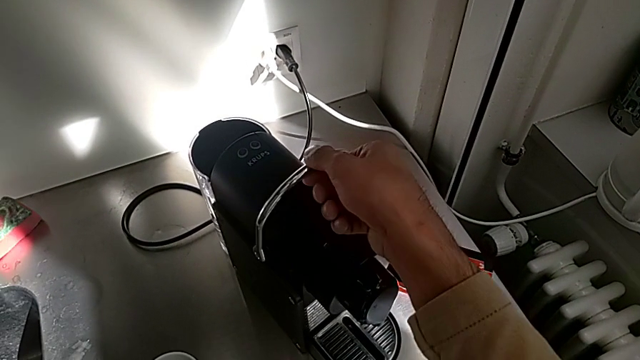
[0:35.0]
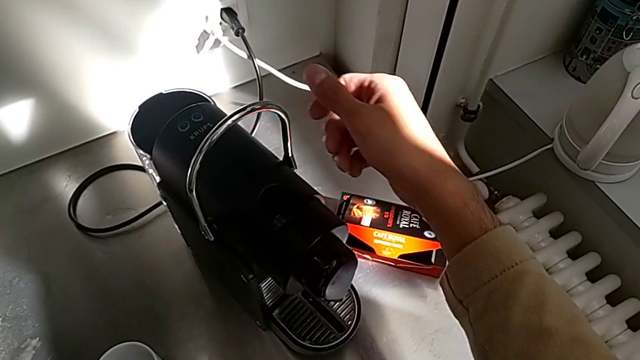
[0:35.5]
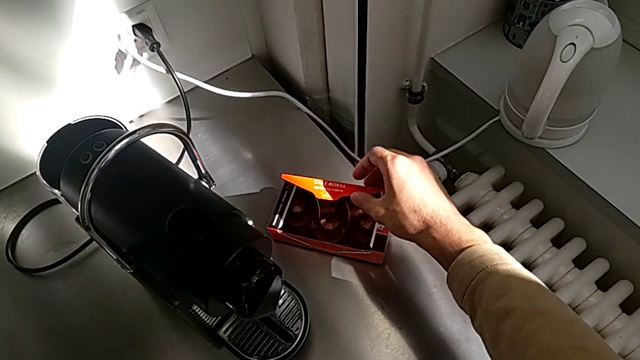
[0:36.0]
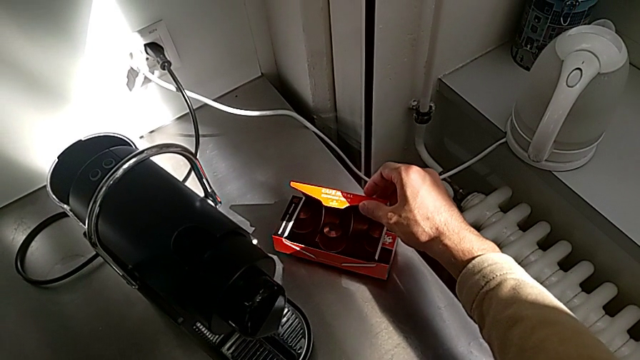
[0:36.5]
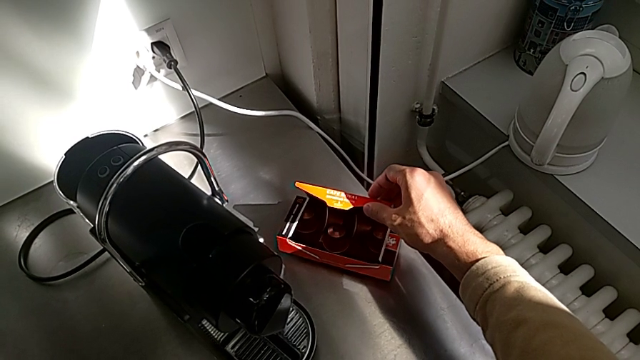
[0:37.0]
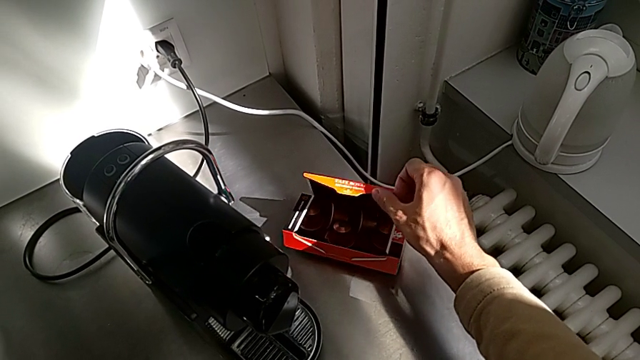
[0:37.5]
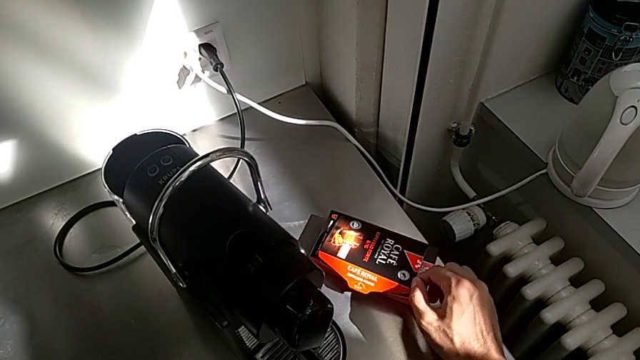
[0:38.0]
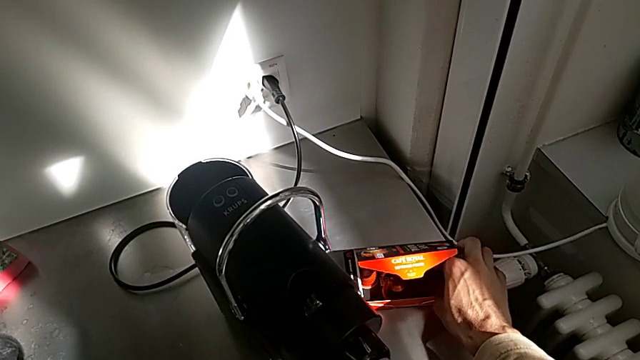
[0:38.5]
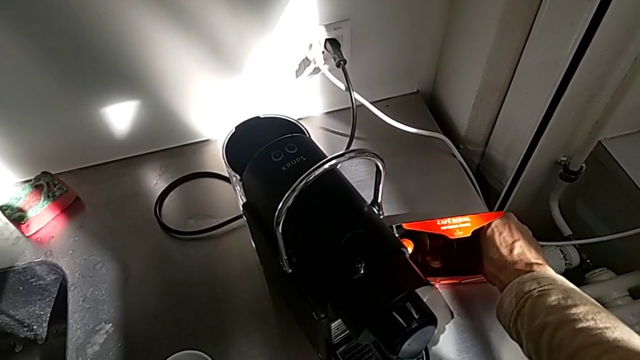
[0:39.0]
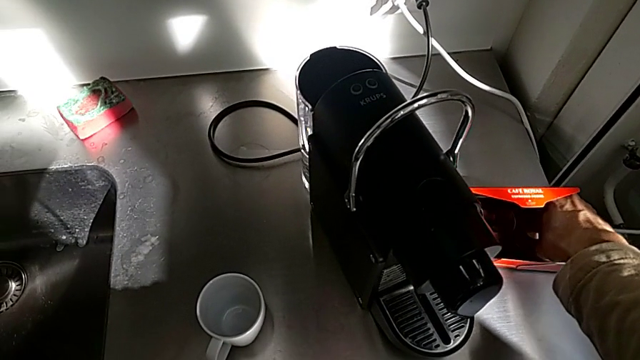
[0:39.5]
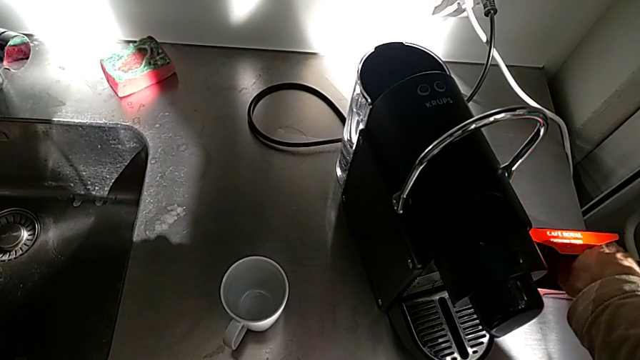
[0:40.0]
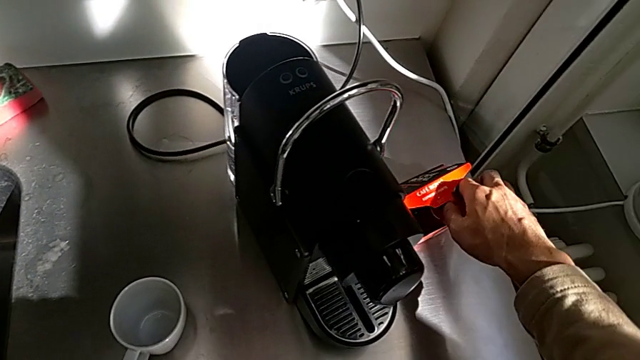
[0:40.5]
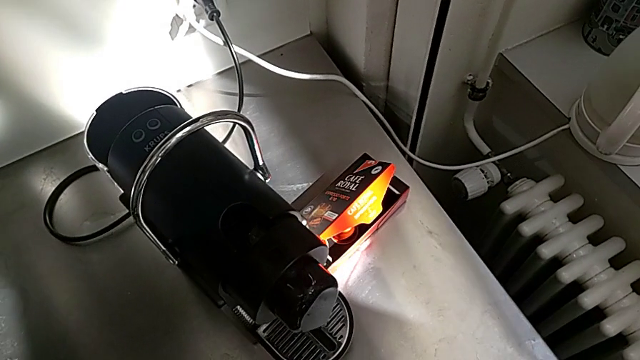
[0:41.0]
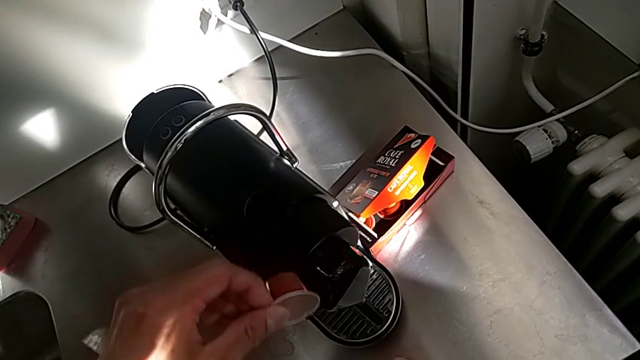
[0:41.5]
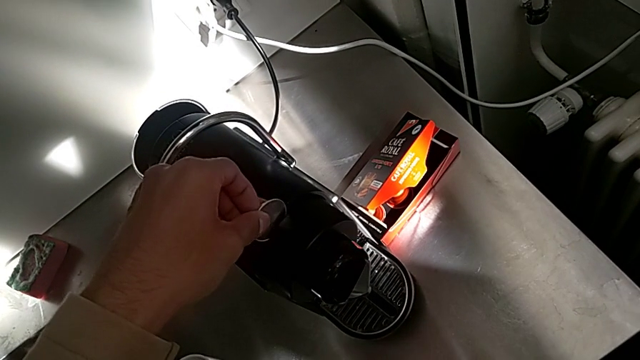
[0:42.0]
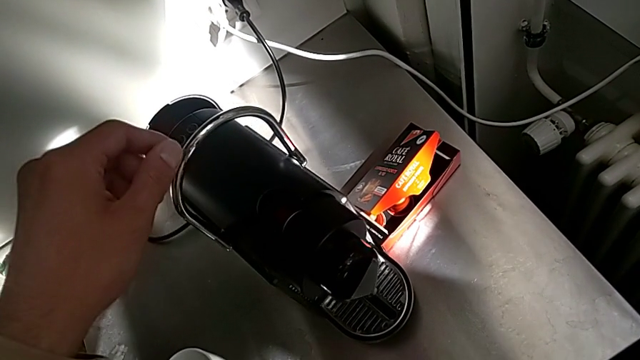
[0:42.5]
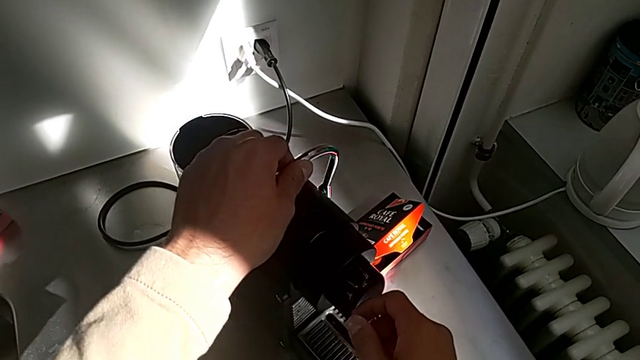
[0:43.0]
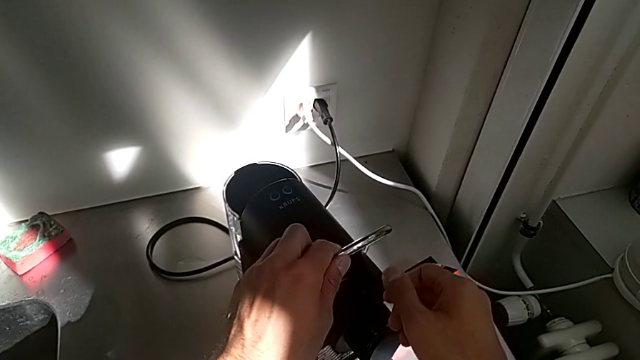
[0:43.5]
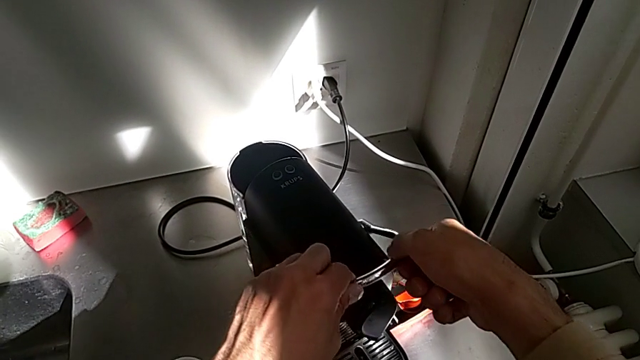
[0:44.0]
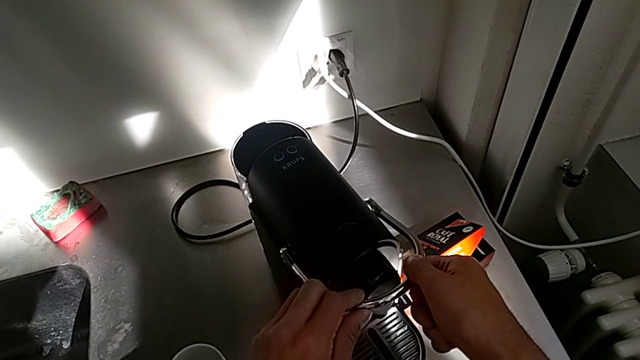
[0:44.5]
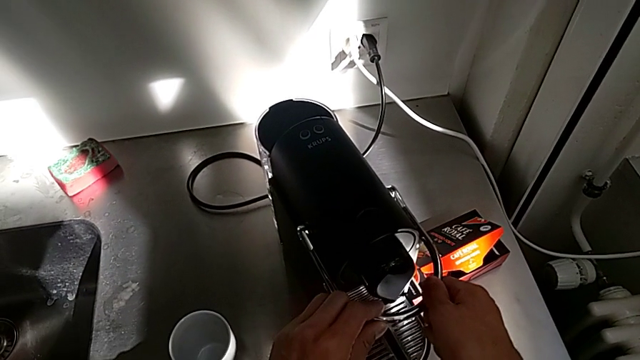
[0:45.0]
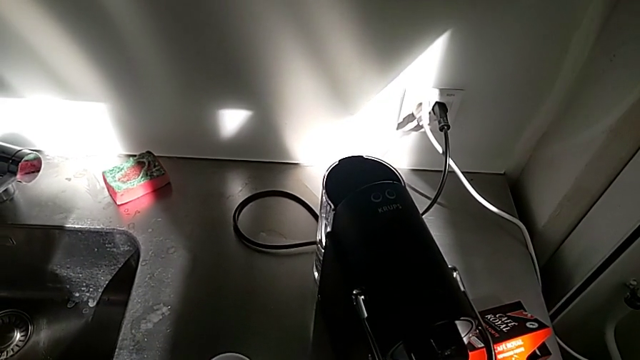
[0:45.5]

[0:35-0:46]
The camera wearer is making a cup of coffee. They approach the coffee capsule, open the capsule box and grab the coffee capsule, all with the right hand. They insert it and close the lever with the left hand.

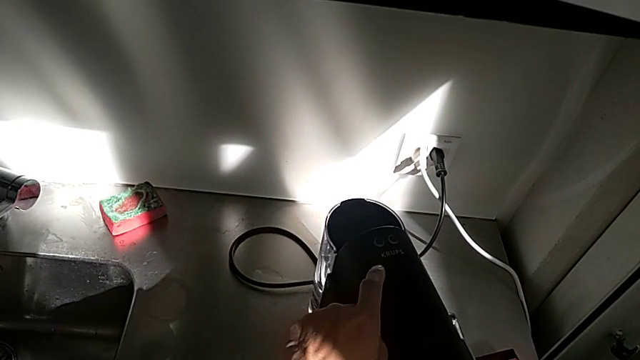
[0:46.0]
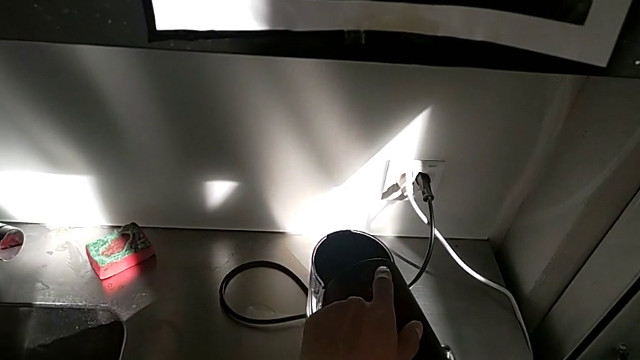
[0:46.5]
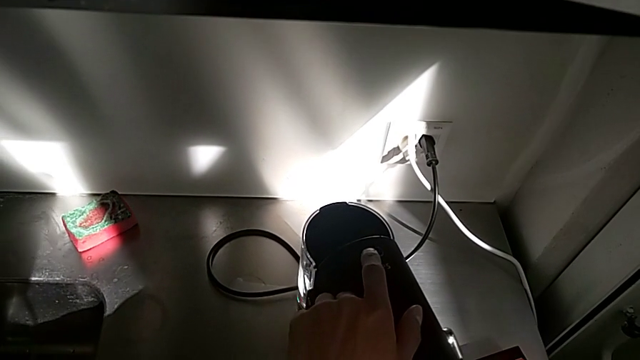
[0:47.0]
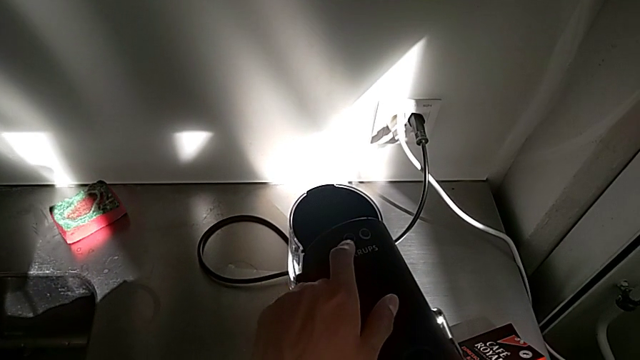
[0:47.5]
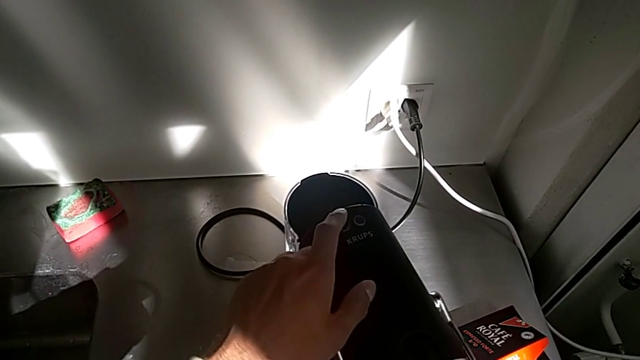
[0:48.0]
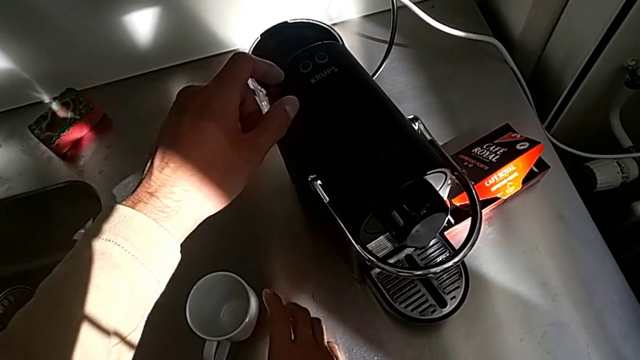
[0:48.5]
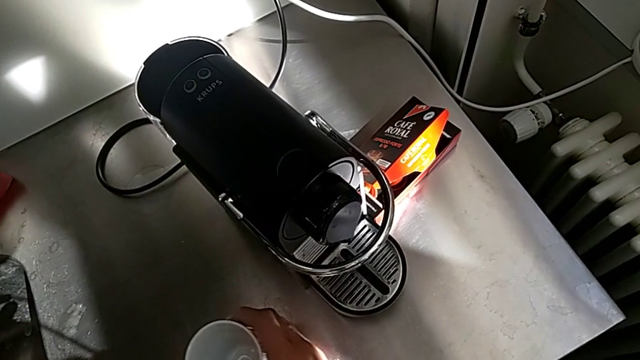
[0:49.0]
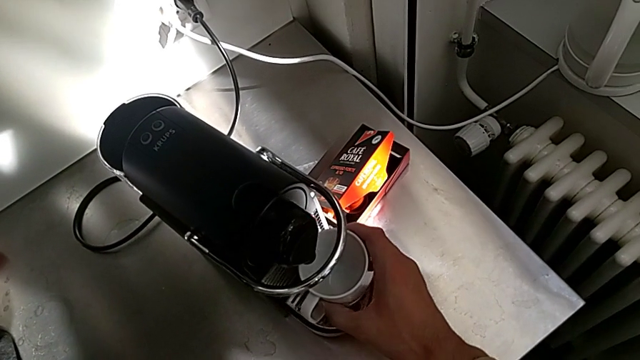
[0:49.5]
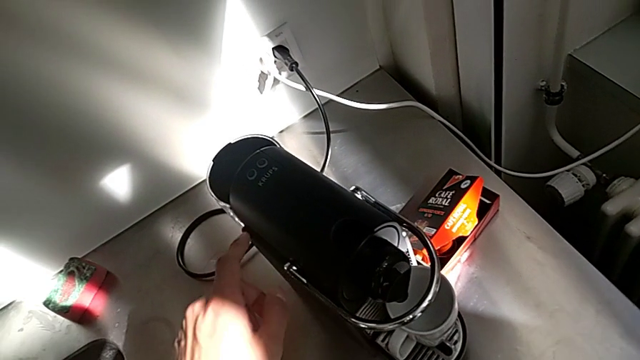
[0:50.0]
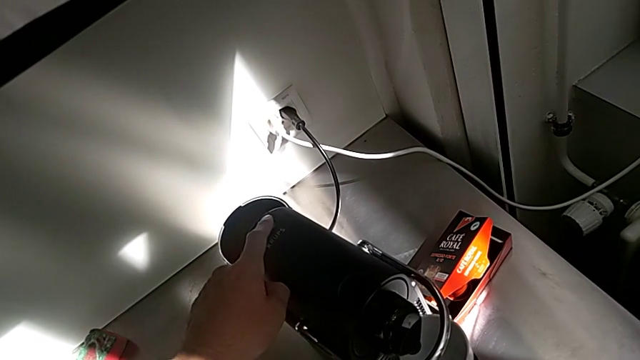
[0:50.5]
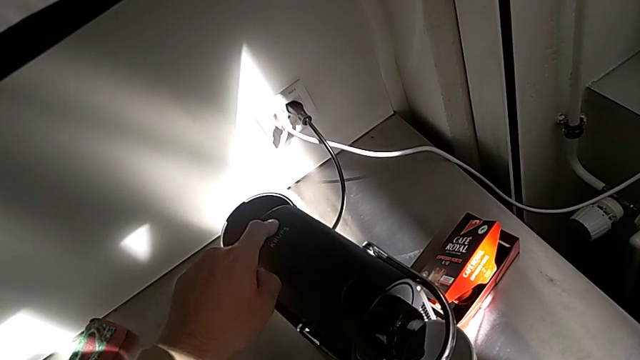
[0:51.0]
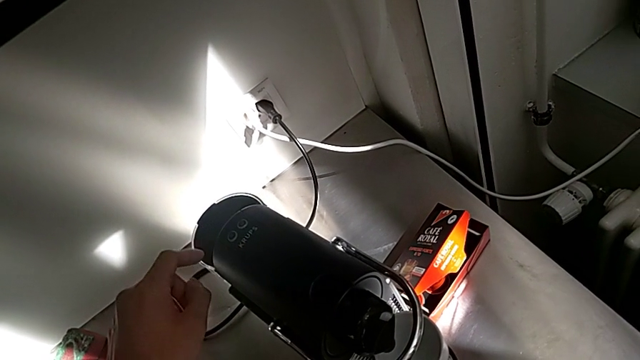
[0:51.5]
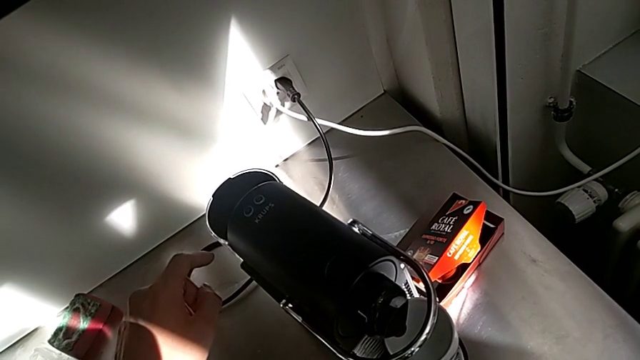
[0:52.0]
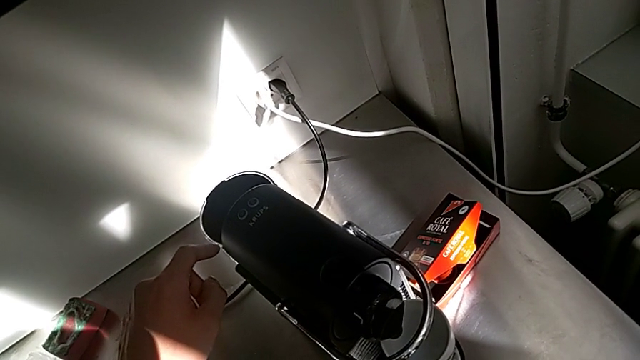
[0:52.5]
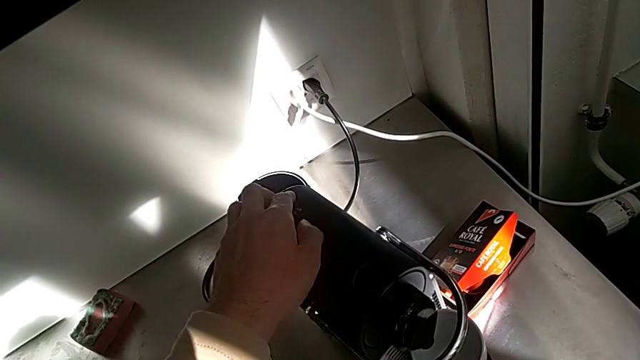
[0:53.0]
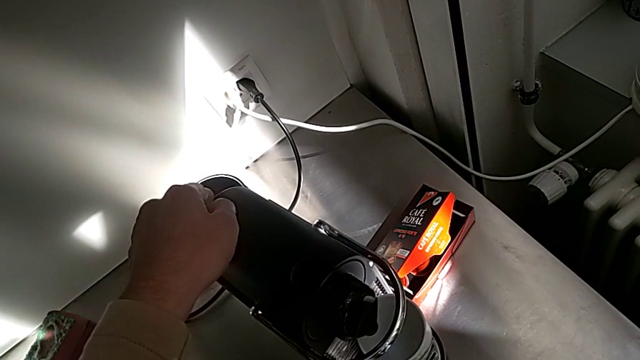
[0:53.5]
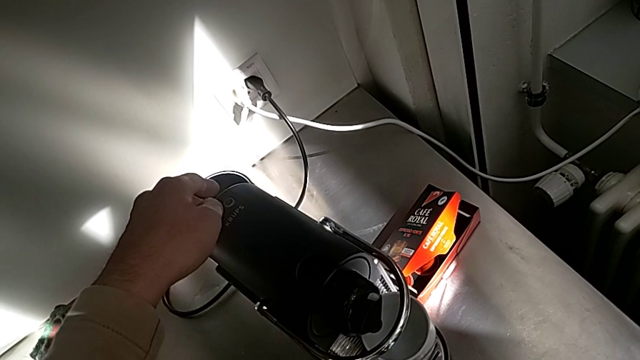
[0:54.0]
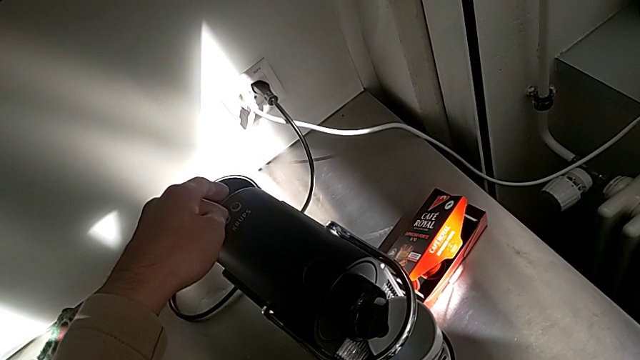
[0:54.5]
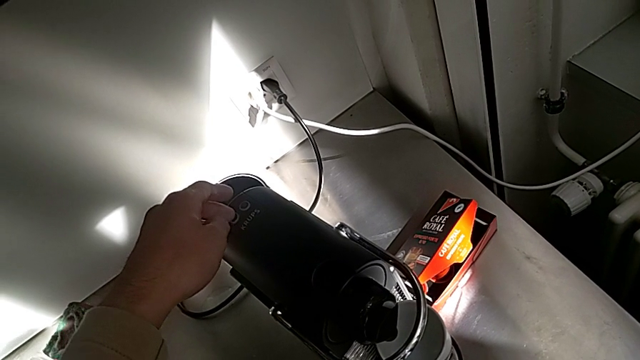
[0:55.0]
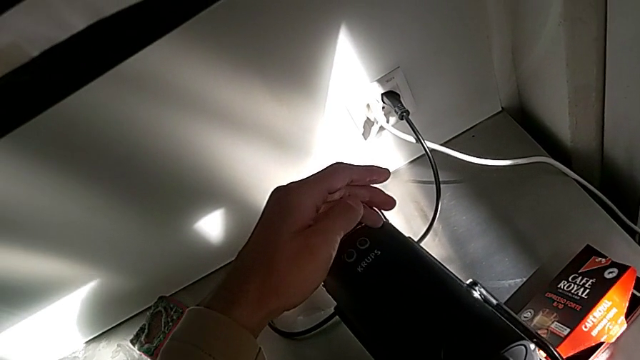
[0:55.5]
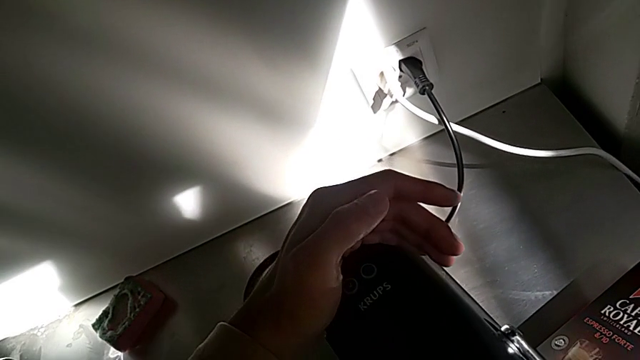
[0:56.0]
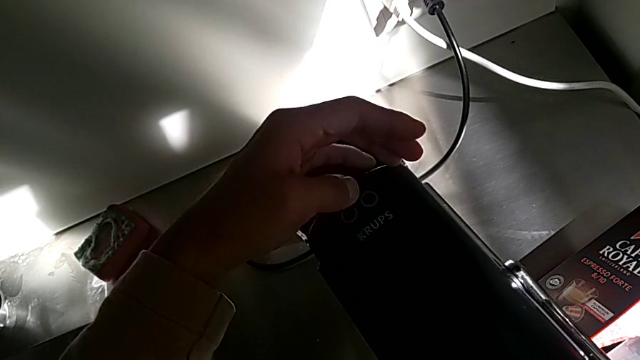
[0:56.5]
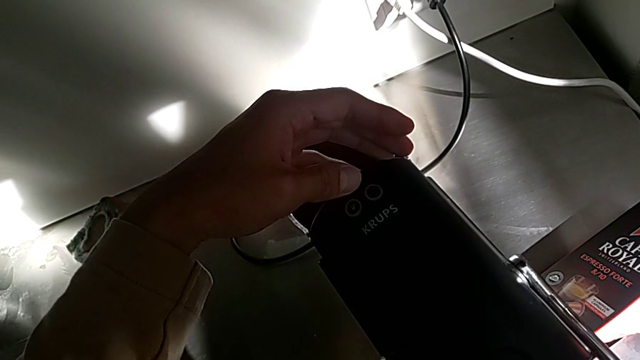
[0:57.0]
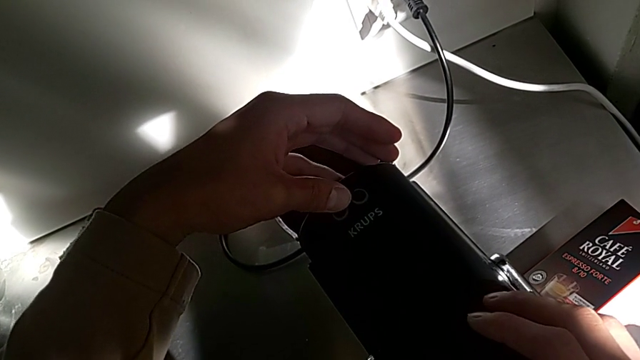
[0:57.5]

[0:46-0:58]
The camera wearer is making a cup of coffee. They approach the right button with the left hand, grab the cup and place it with the right hand, and press the right button and press the left button with the left hand.
